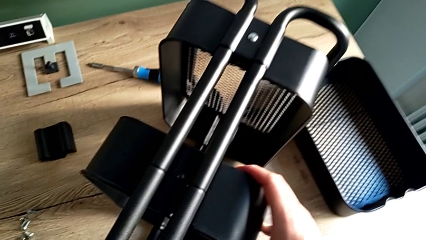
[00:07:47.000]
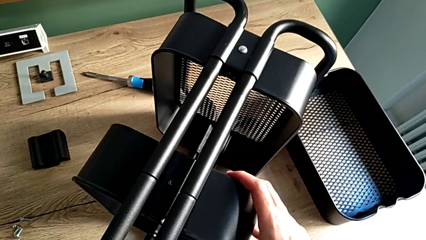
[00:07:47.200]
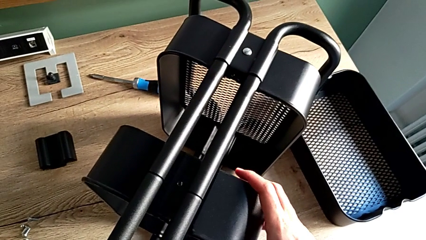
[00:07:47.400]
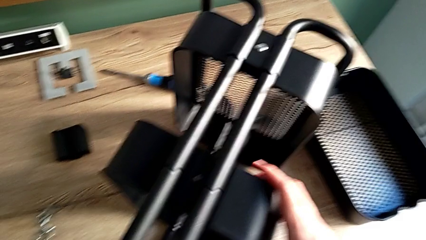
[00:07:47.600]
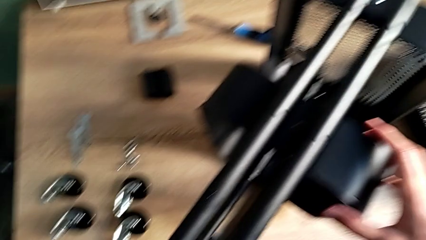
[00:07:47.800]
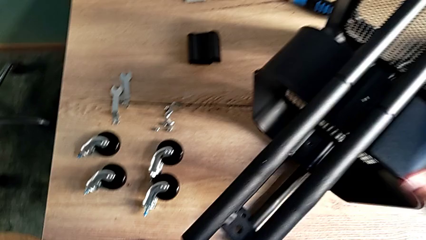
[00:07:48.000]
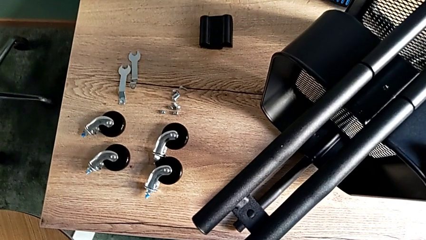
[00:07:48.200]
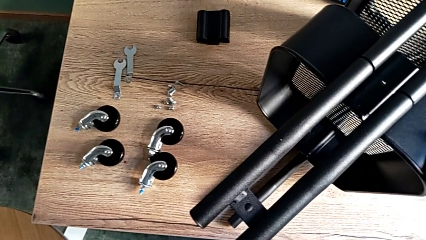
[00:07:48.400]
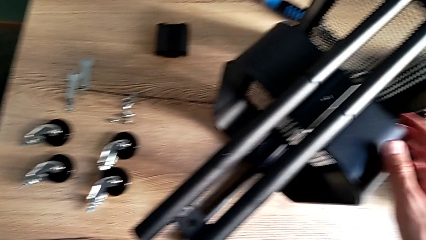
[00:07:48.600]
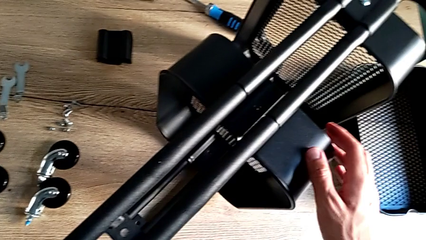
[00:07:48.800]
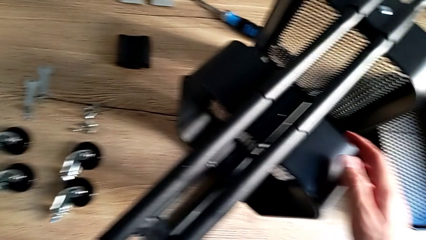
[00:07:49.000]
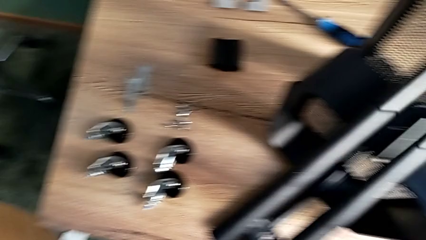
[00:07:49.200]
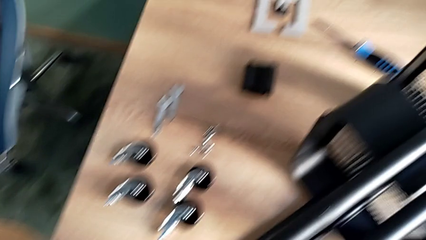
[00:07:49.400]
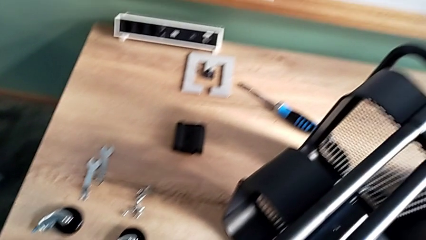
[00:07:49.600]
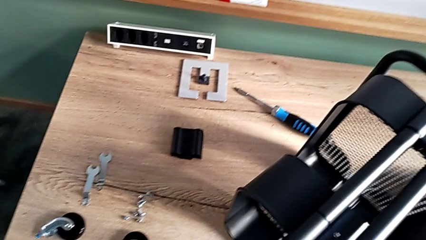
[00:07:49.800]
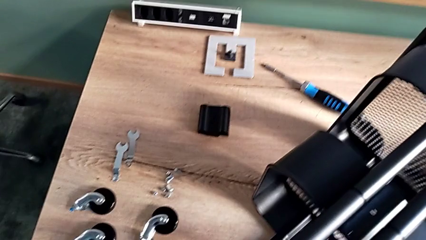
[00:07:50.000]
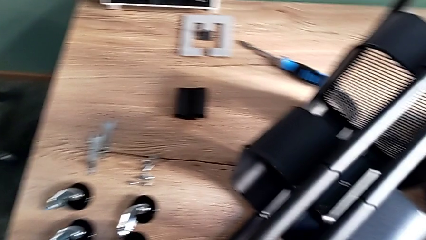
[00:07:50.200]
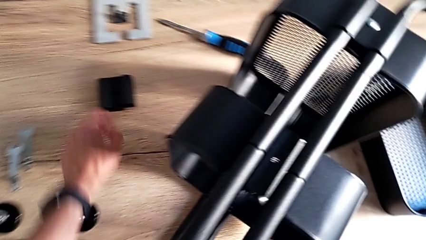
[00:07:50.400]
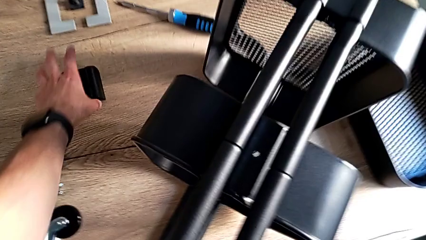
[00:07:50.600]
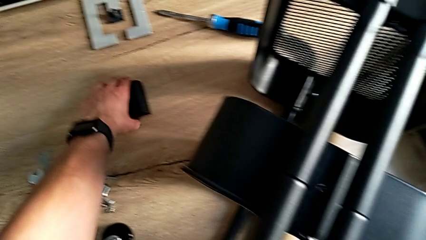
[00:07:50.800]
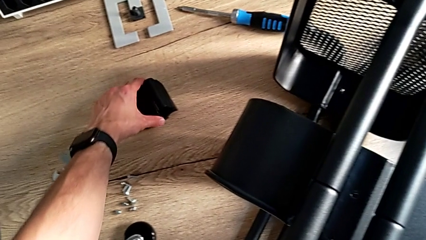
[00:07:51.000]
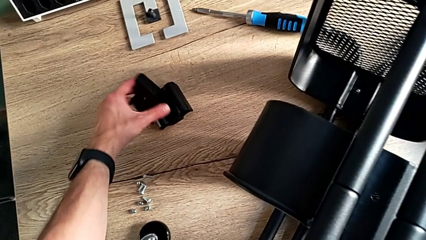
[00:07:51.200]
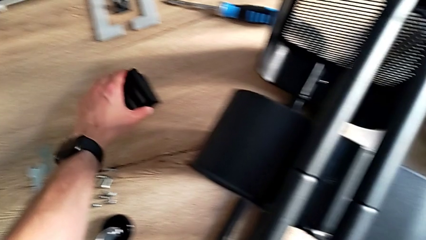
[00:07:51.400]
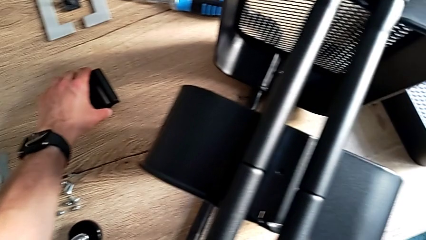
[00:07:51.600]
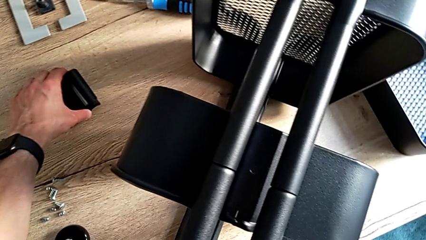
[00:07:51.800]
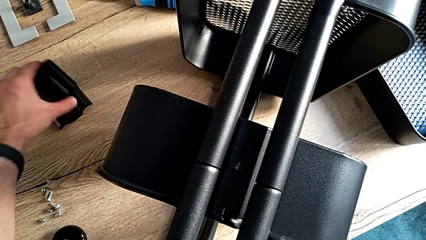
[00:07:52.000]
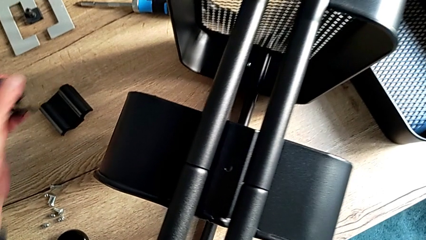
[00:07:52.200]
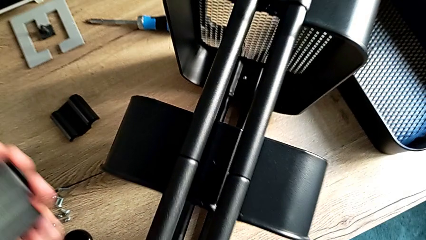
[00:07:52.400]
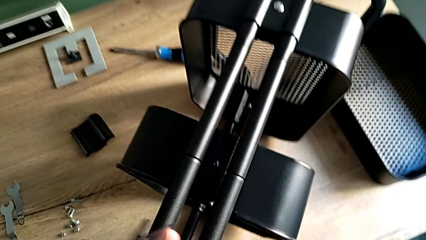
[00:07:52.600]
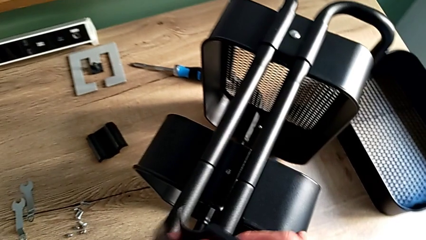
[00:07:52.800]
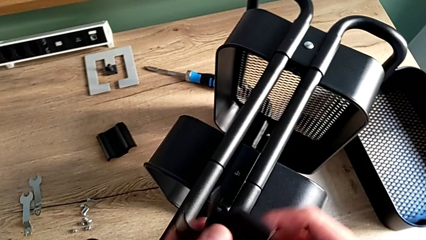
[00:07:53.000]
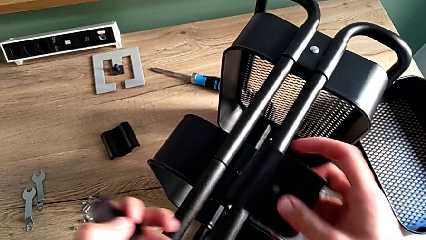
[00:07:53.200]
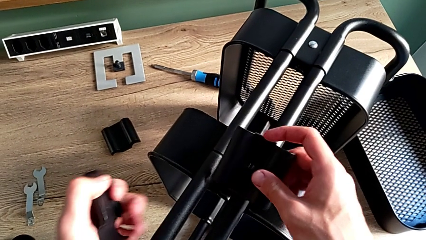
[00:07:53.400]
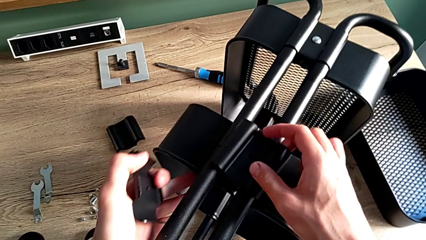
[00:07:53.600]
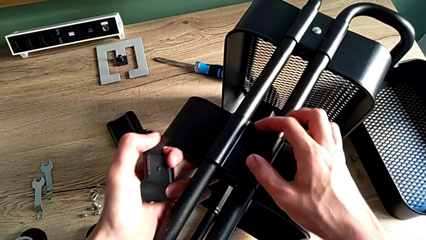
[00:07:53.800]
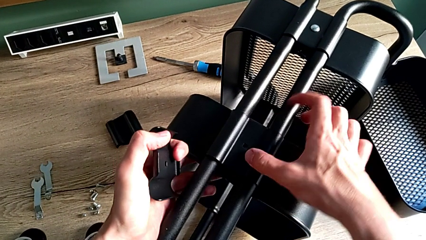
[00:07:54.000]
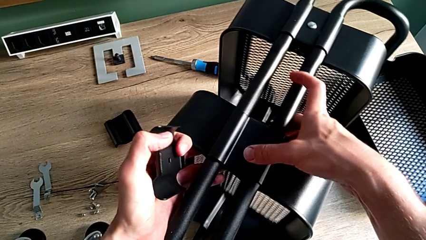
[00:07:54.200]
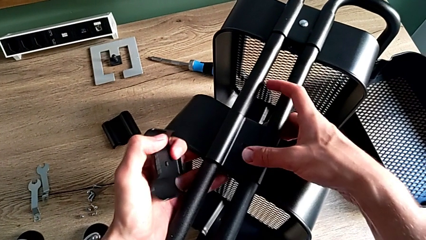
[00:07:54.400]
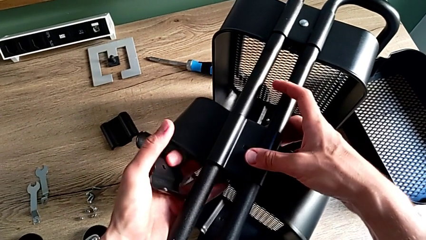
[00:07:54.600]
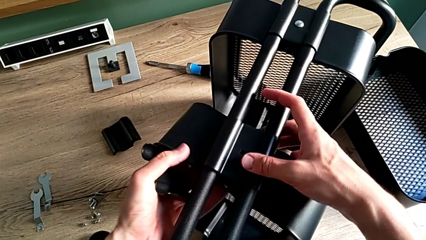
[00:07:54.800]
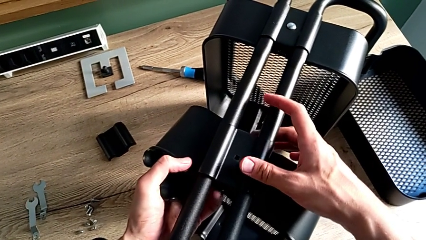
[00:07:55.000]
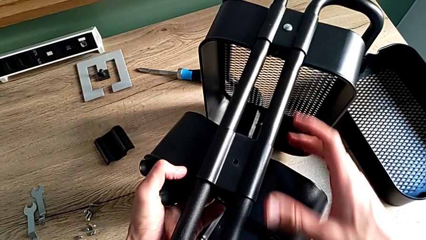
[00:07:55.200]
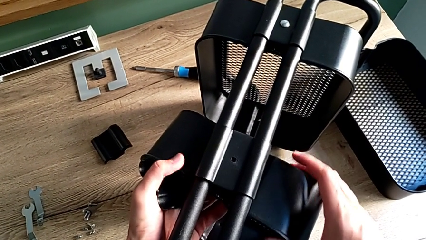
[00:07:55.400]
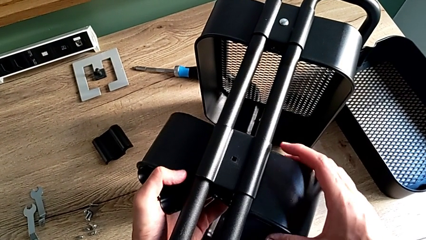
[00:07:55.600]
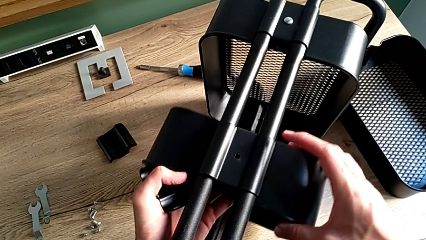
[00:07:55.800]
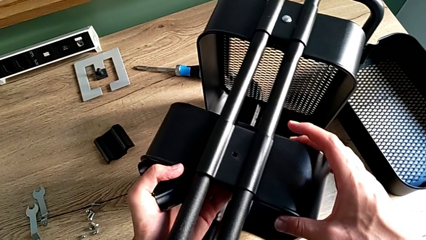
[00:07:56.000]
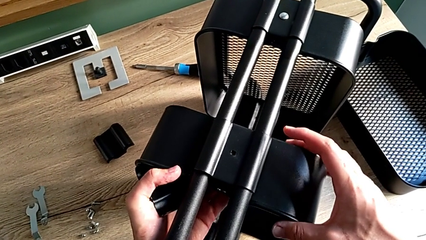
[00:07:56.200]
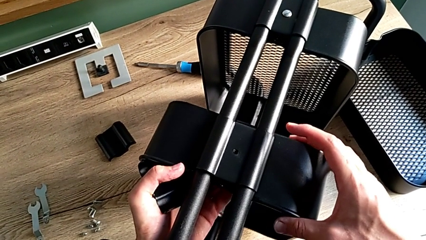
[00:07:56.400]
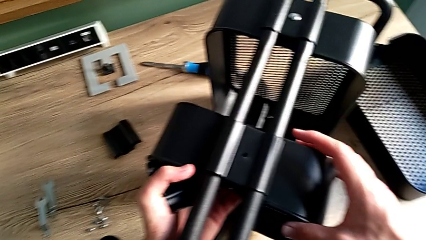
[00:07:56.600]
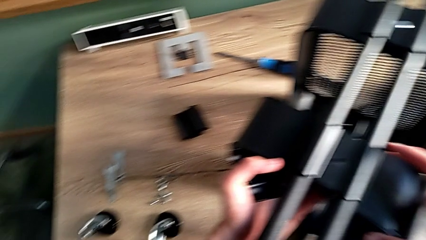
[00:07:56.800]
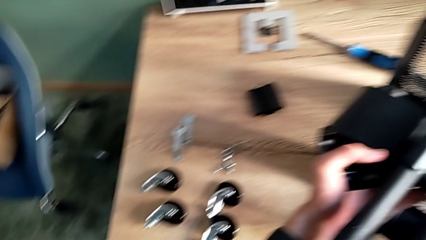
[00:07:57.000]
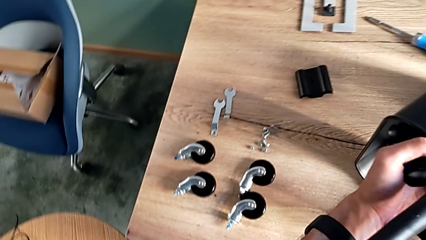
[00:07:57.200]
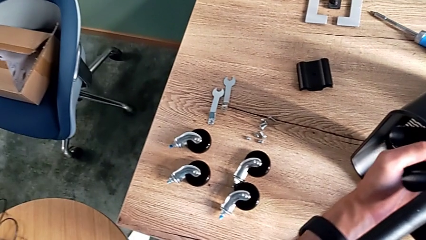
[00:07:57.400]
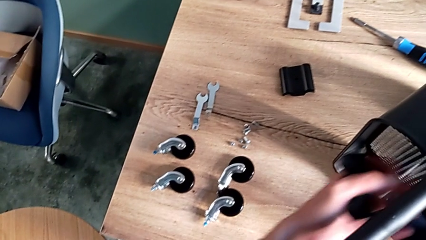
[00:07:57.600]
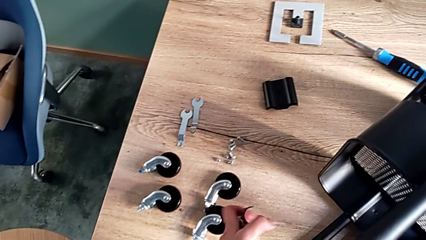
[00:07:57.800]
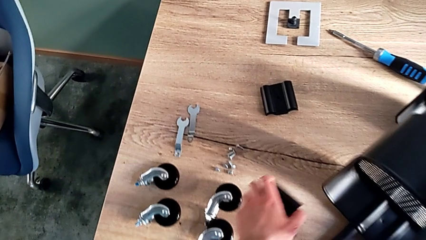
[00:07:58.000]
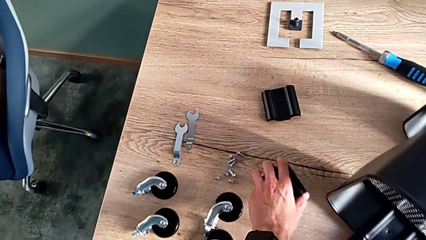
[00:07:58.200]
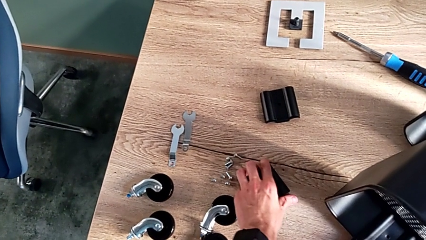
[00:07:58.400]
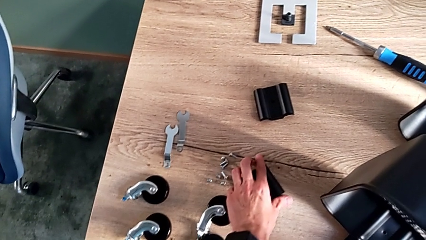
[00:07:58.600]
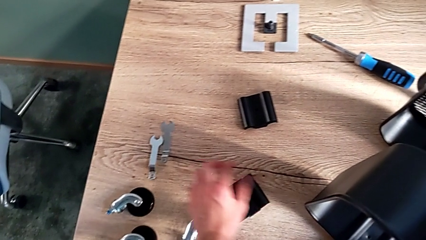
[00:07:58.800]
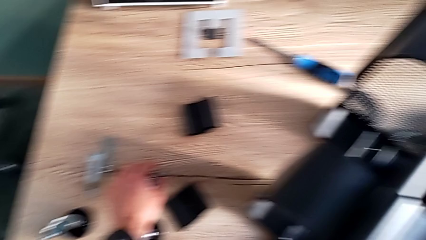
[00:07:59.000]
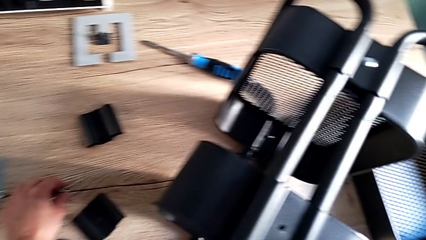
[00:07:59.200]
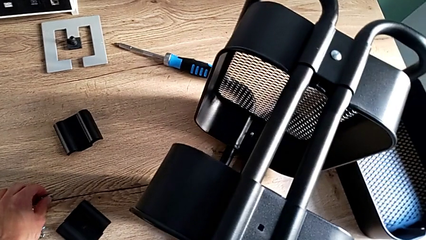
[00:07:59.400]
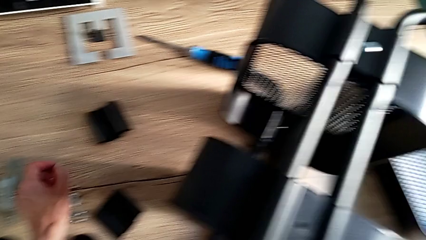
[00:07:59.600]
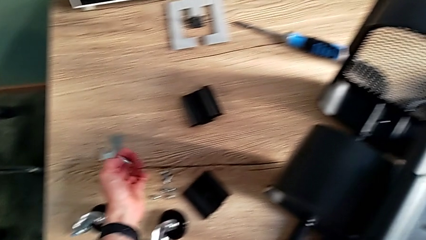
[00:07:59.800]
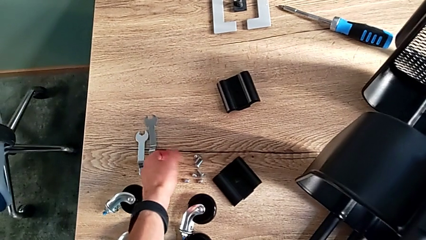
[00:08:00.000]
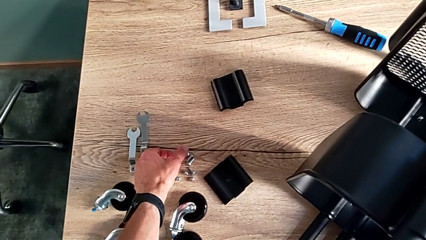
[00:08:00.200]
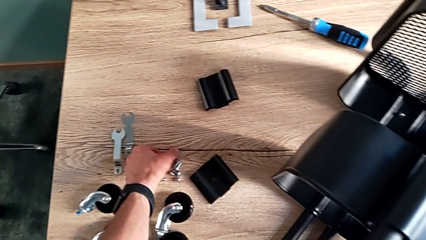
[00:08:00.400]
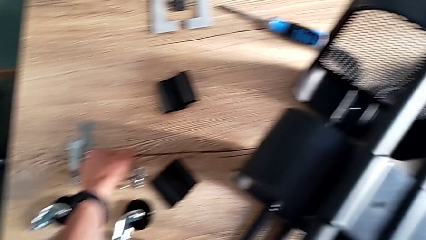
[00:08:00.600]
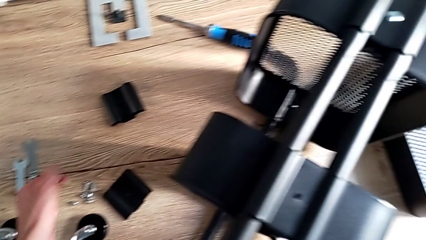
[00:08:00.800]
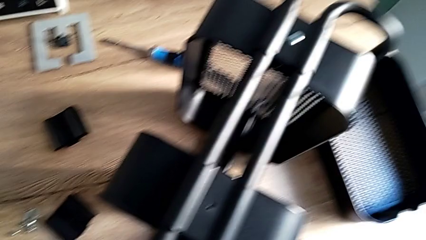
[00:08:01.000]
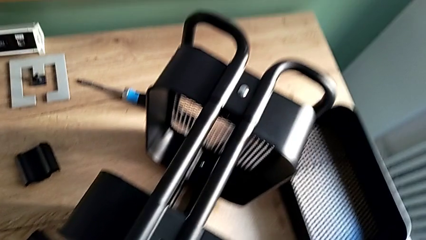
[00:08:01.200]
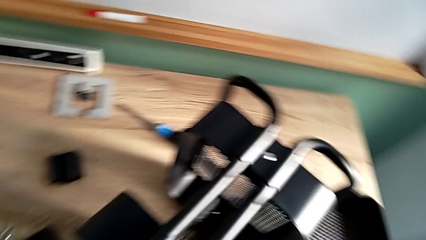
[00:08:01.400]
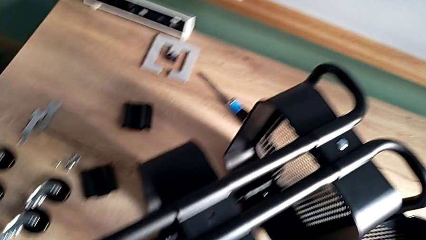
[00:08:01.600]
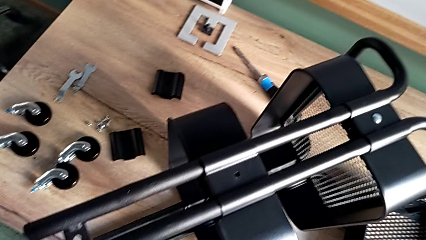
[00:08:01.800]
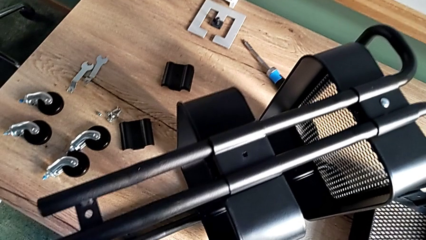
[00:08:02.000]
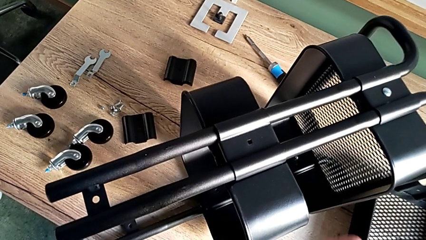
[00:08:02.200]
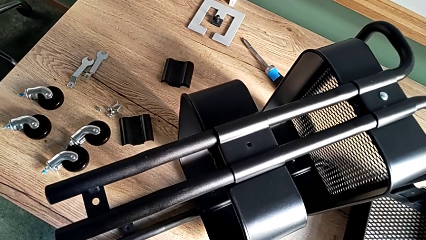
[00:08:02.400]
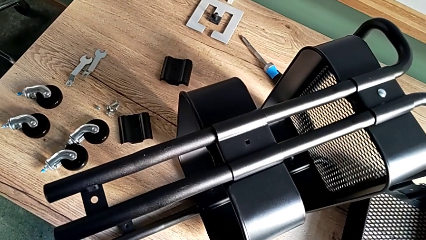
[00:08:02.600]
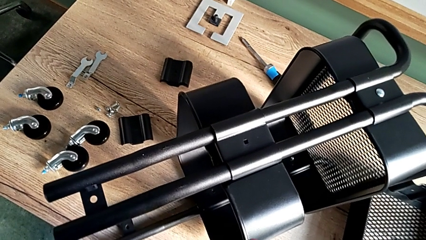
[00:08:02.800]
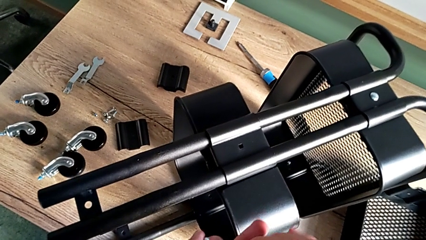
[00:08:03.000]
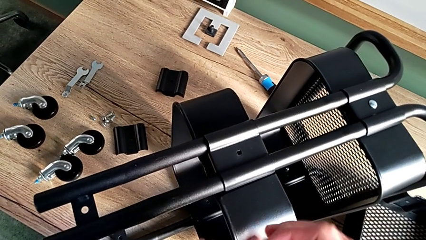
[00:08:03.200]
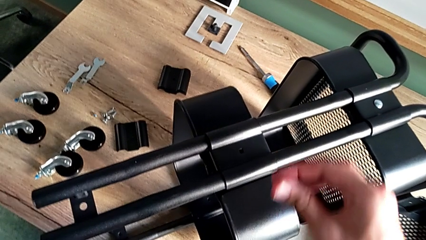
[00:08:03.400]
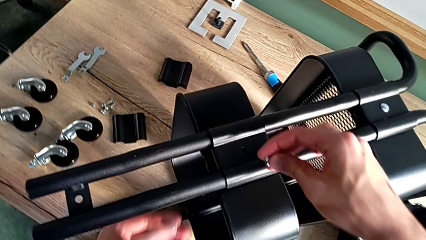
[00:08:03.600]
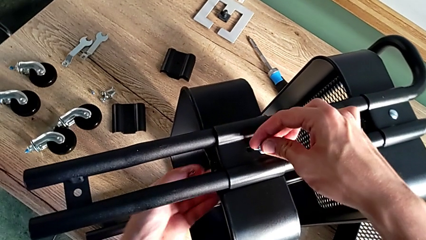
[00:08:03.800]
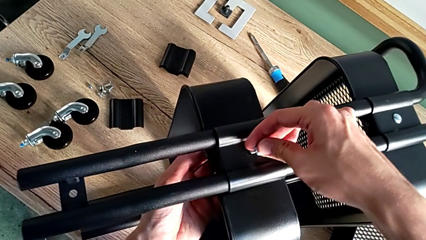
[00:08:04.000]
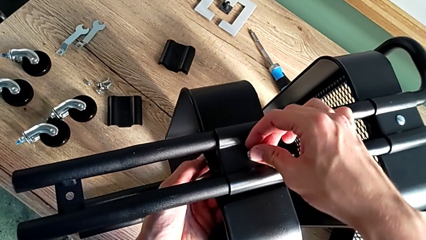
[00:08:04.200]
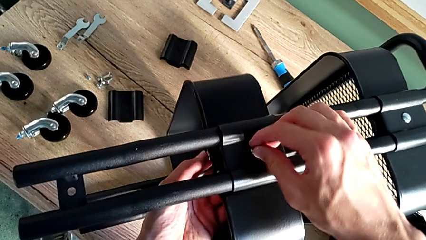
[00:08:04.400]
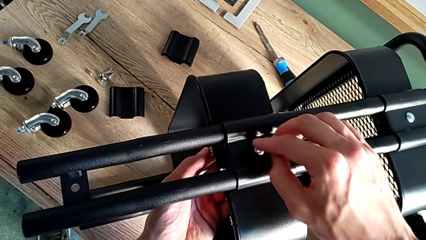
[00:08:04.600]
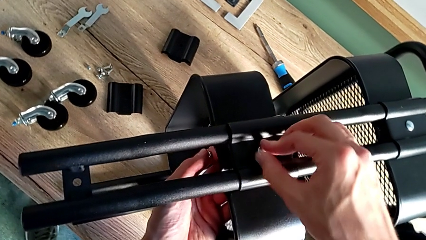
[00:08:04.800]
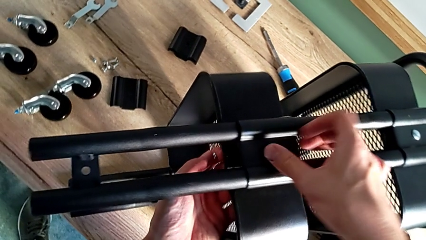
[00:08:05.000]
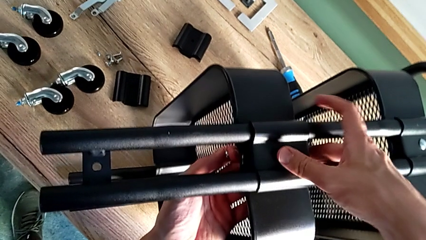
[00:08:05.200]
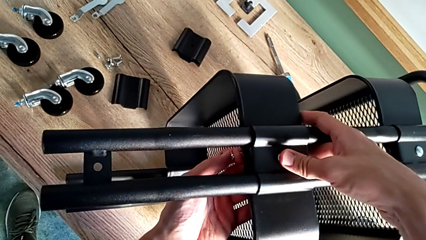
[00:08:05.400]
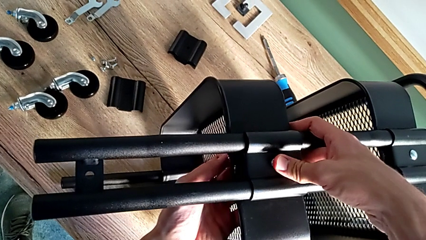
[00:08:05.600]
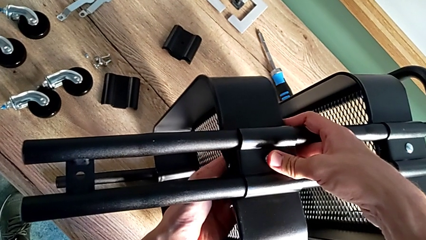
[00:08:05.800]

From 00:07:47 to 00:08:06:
The camera wearer is assembling the middle tray. They approach the bracket, grab both brackets, lift both brackets, place the first bracket, align the middle grid tray, withdraw the second bracket, grab the first bolt, grab the first hexagon cap nut, approach the middle grid tray, insert the first bolt and lift the middle grid tray.
